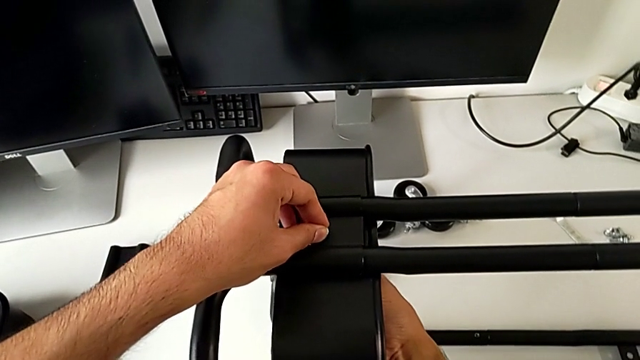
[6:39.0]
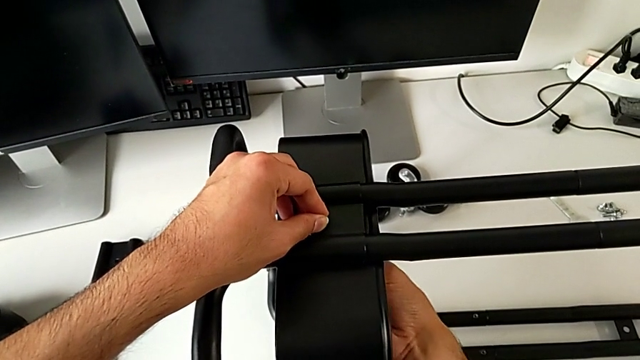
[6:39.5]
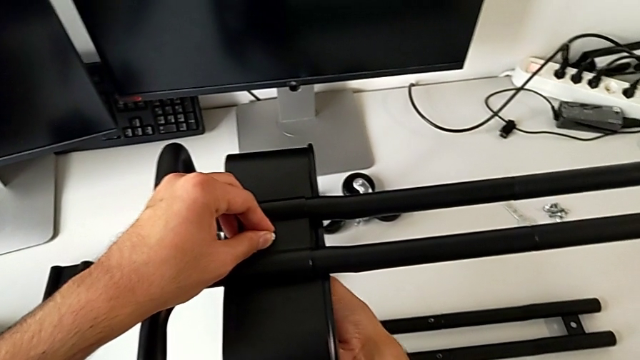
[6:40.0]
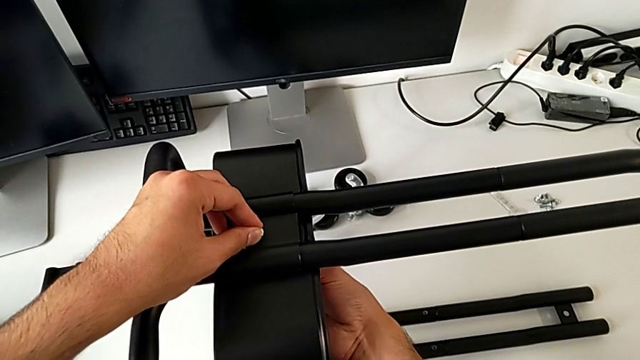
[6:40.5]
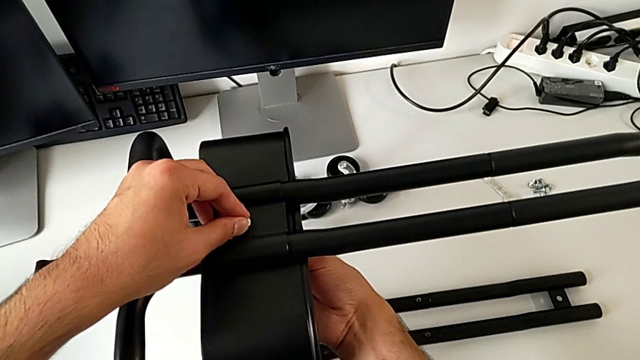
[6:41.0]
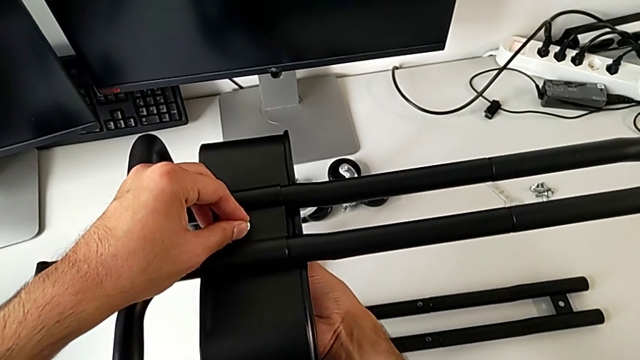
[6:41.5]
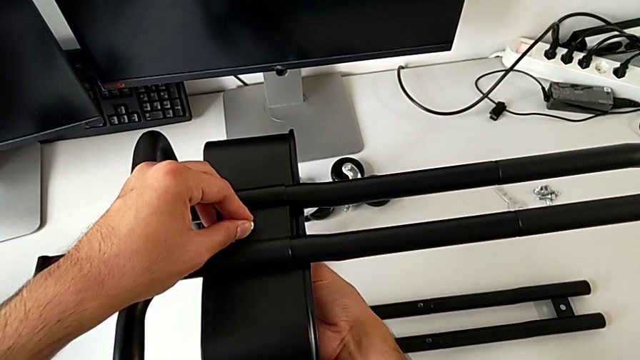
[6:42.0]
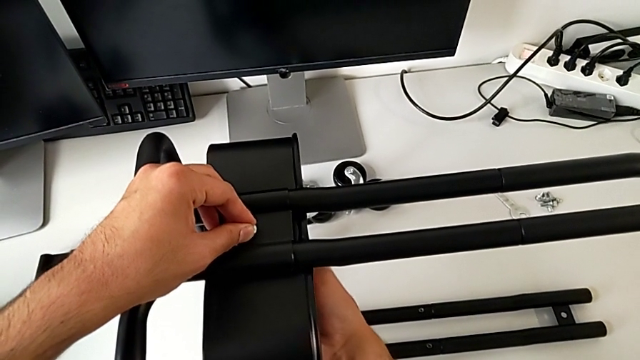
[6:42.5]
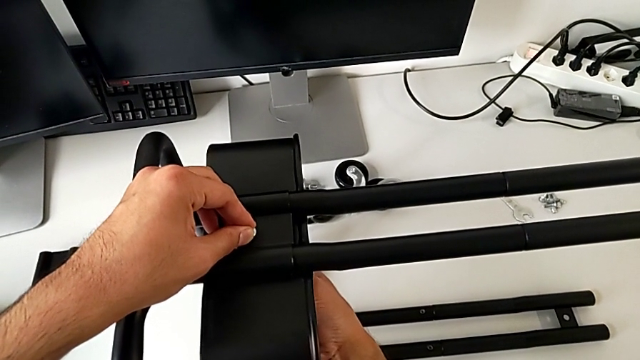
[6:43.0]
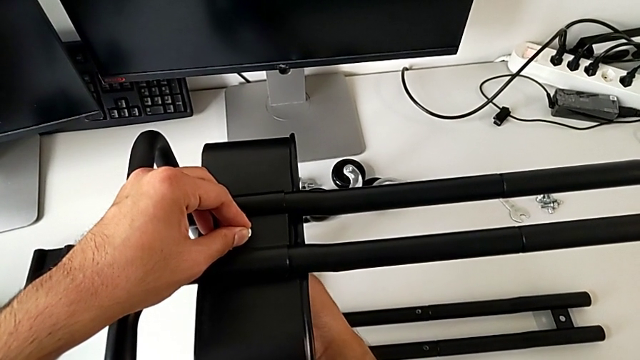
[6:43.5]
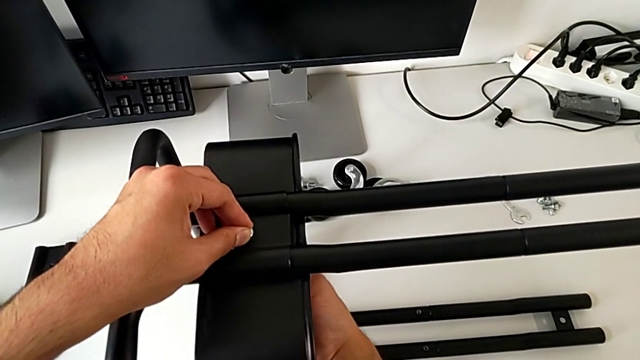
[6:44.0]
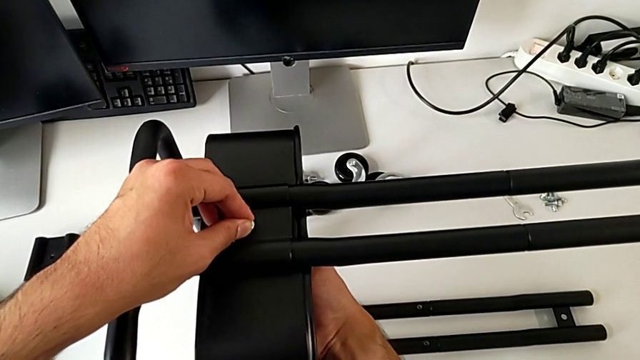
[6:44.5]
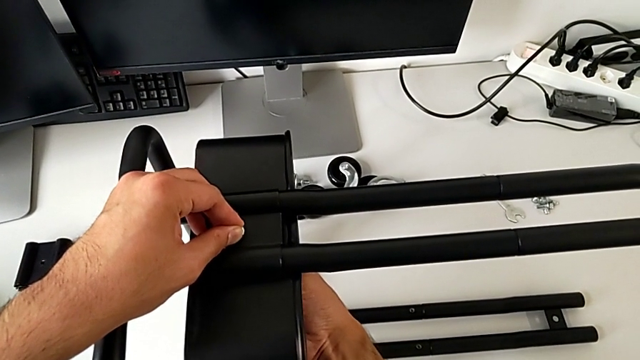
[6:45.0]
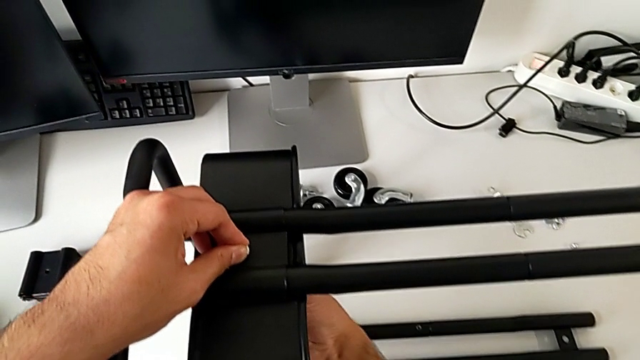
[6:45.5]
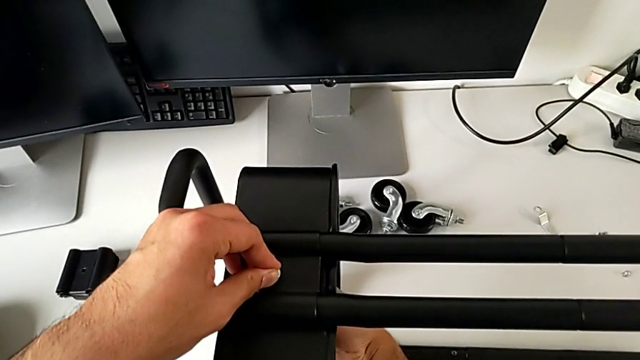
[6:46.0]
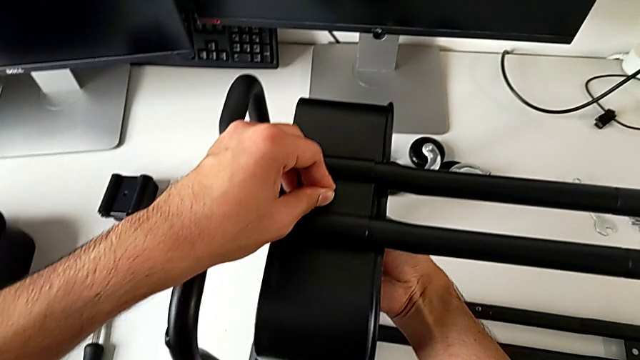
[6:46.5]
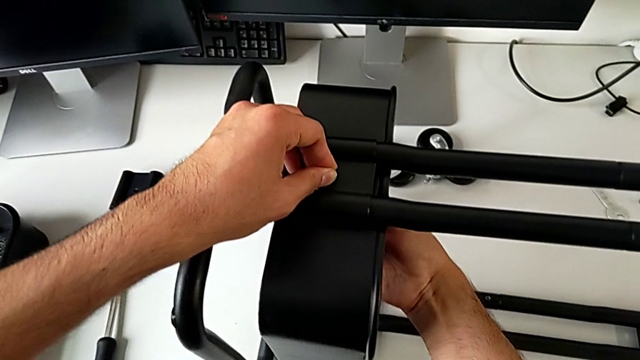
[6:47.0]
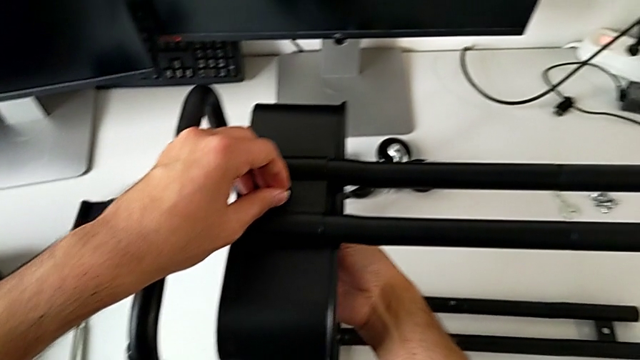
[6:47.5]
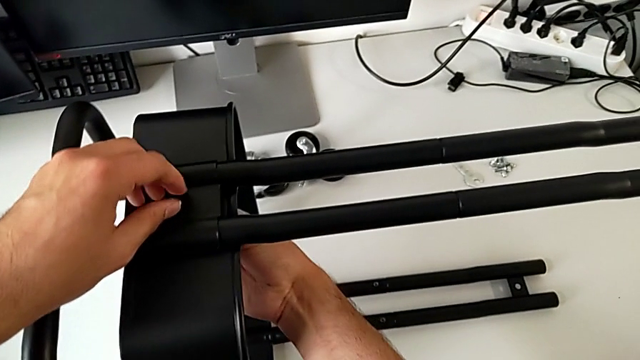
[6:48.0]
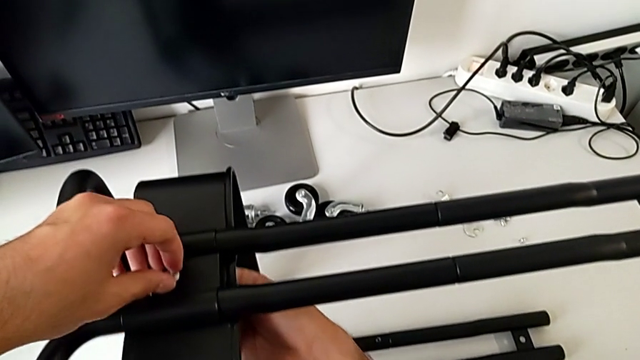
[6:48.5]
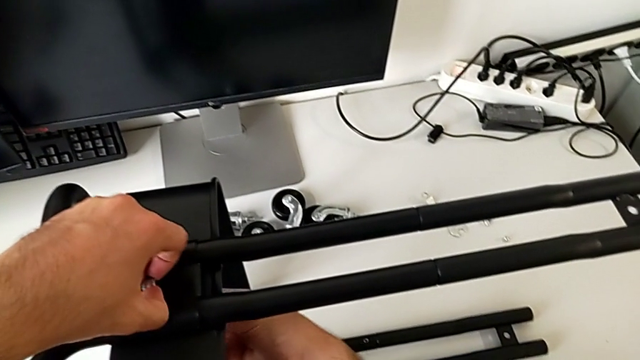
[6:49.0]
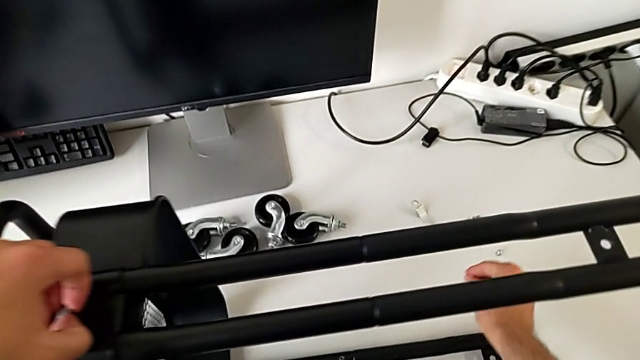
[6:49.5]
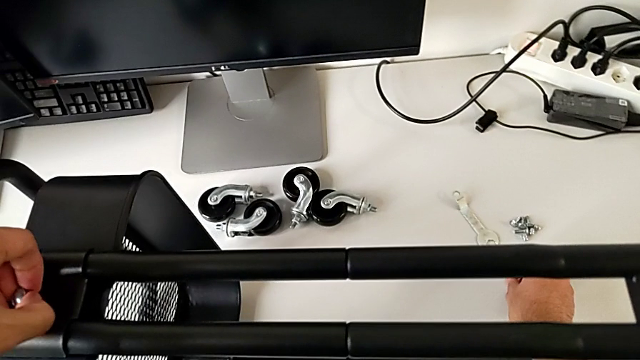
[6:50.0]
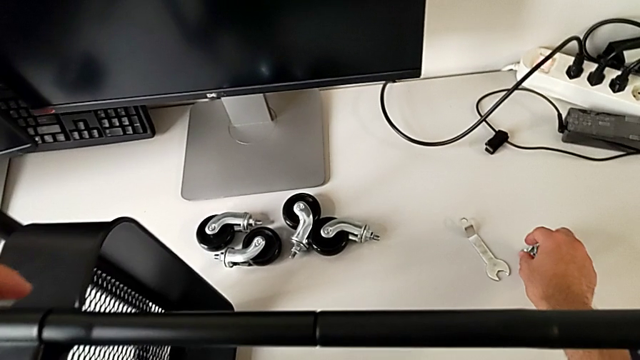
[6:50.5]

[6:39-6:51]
The camera wearer is assembling the bottom tray of the furniture. They screw the hexagon cap nut and place it.

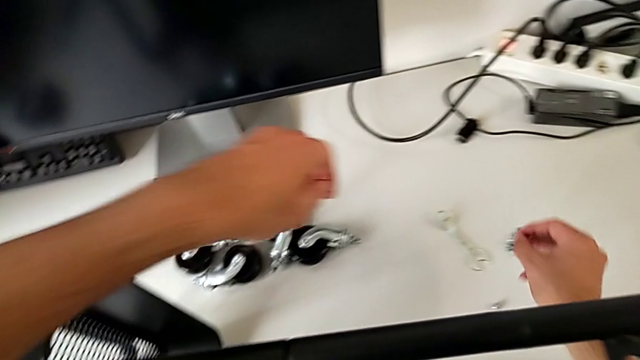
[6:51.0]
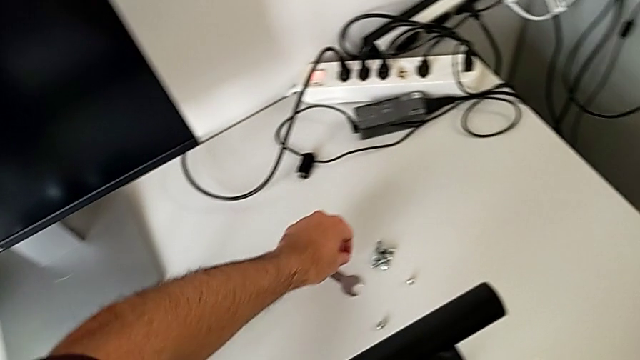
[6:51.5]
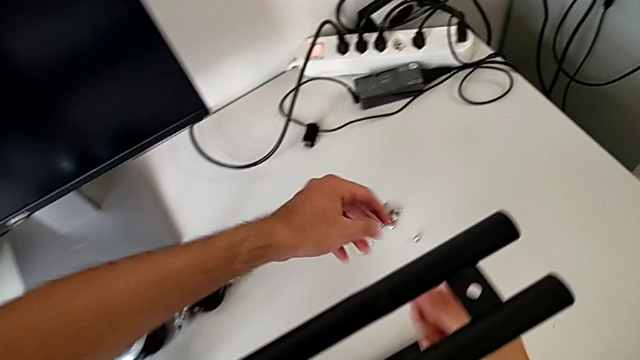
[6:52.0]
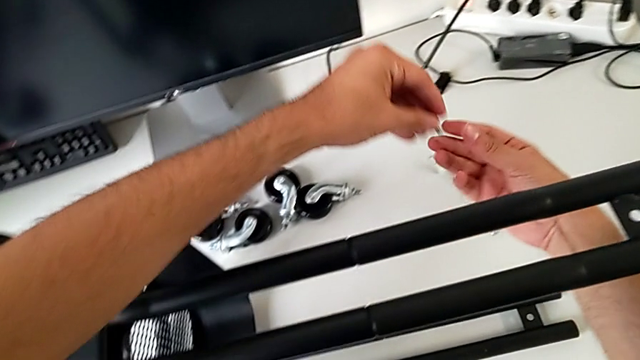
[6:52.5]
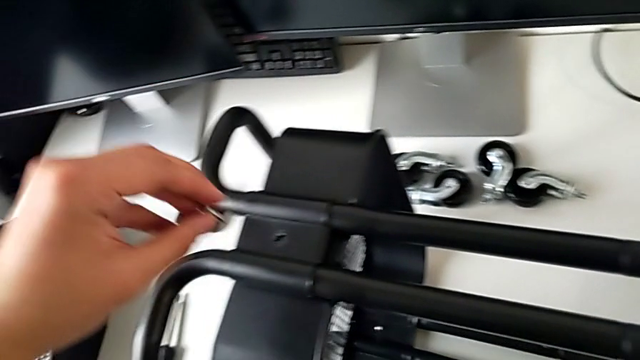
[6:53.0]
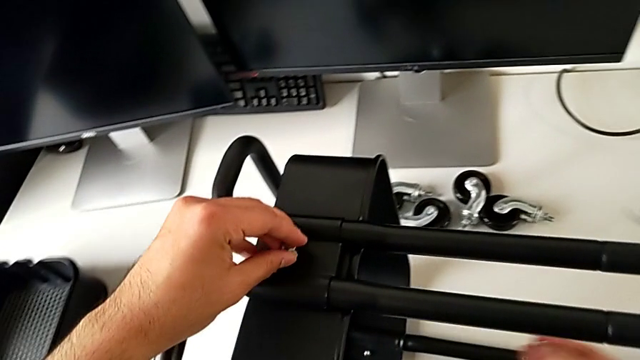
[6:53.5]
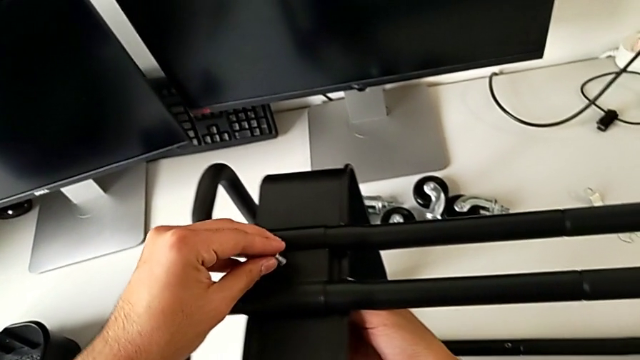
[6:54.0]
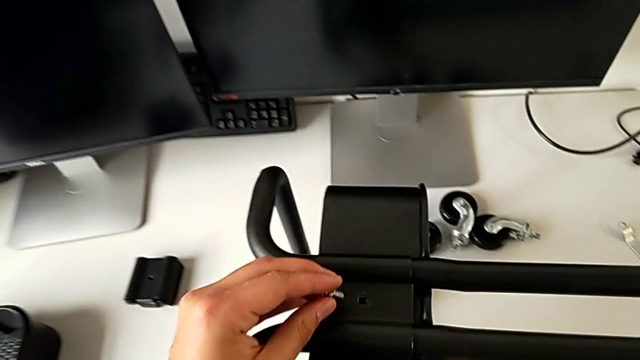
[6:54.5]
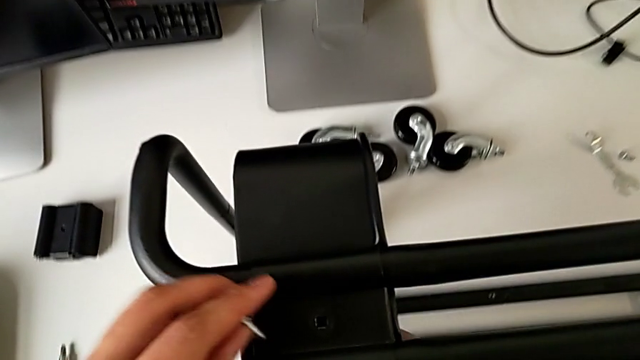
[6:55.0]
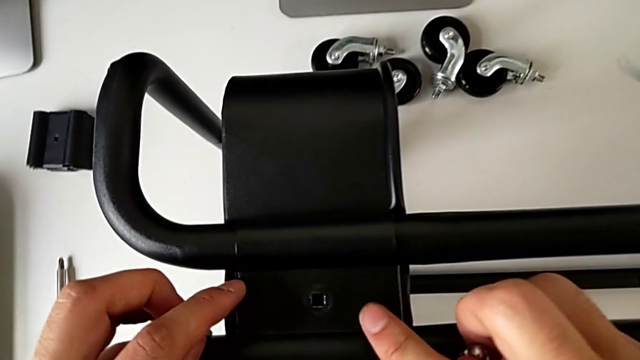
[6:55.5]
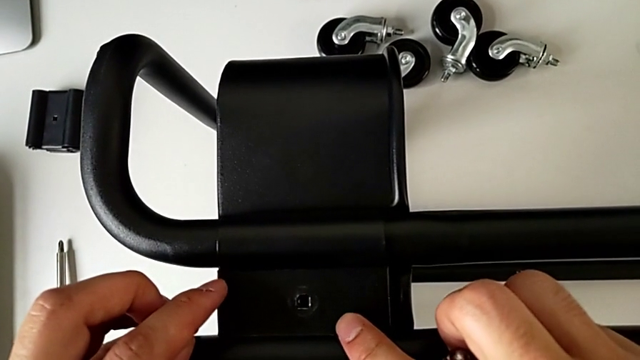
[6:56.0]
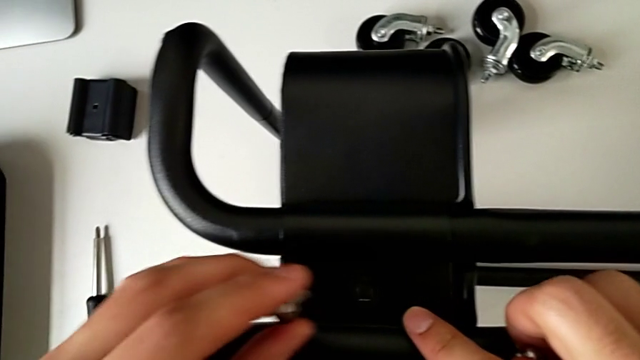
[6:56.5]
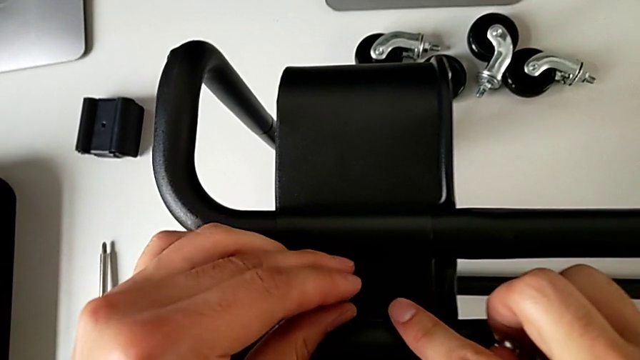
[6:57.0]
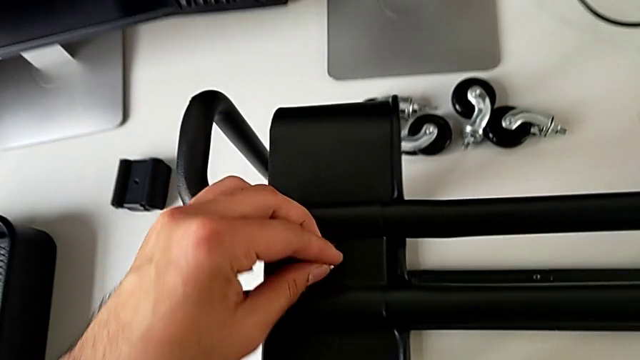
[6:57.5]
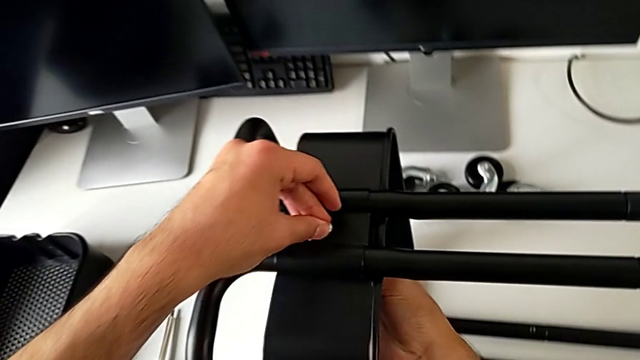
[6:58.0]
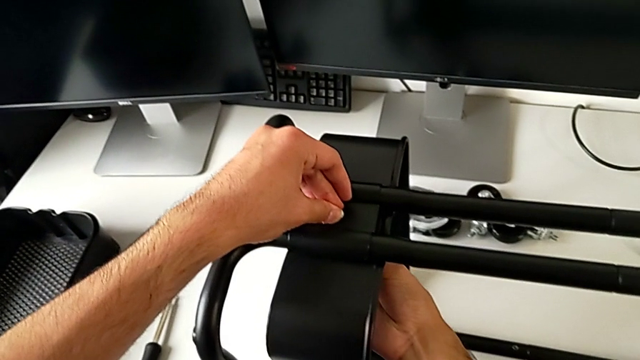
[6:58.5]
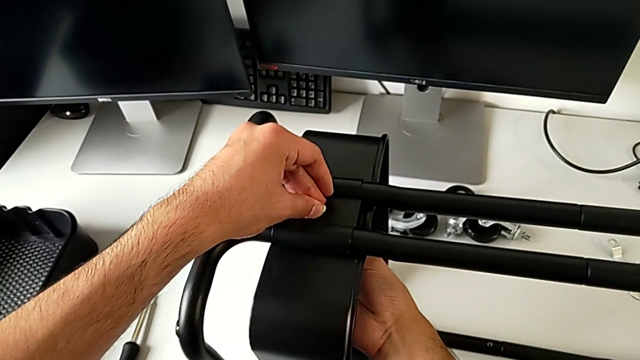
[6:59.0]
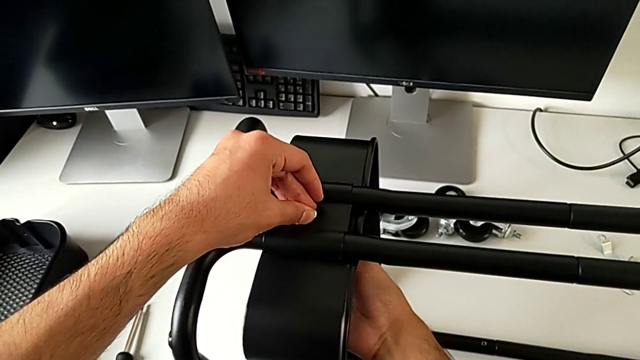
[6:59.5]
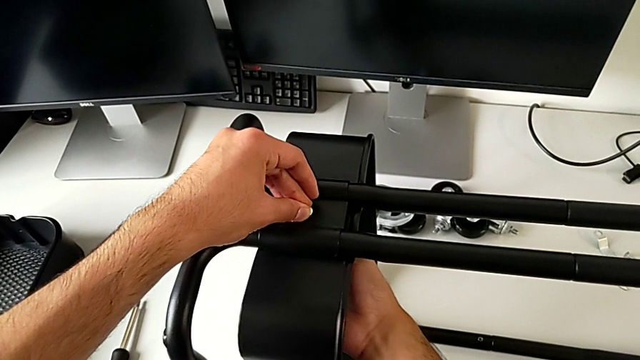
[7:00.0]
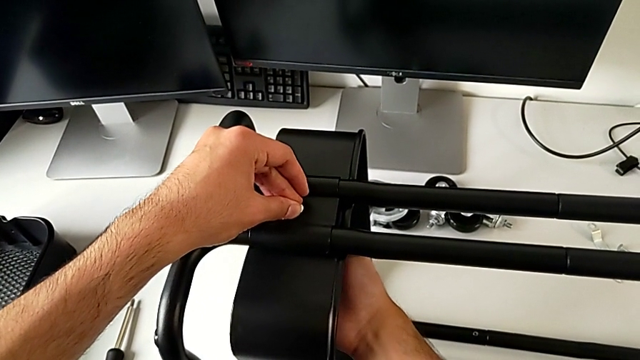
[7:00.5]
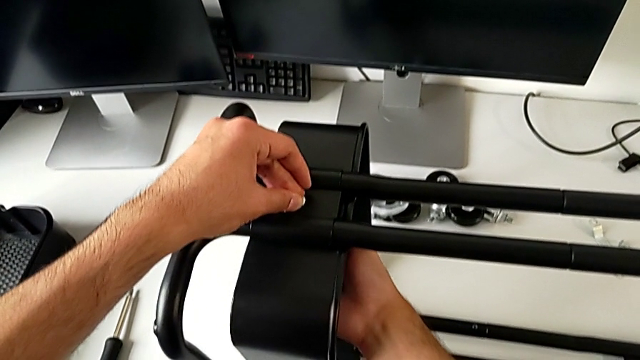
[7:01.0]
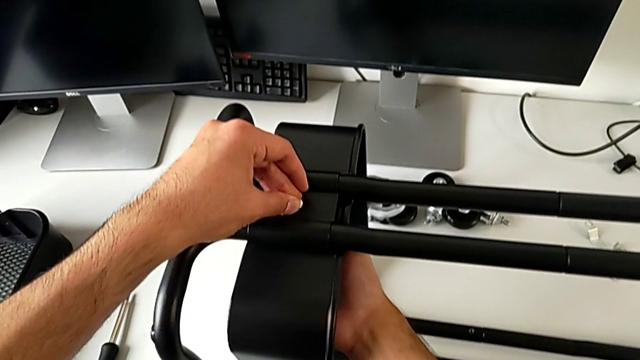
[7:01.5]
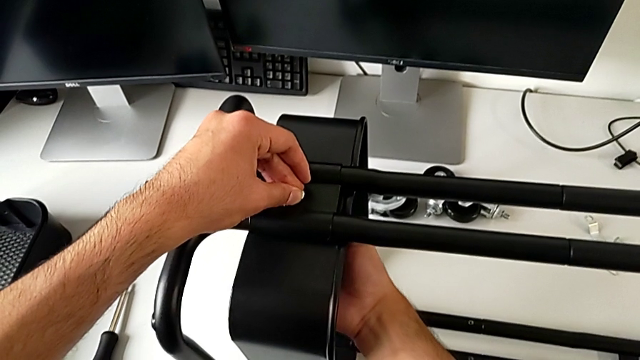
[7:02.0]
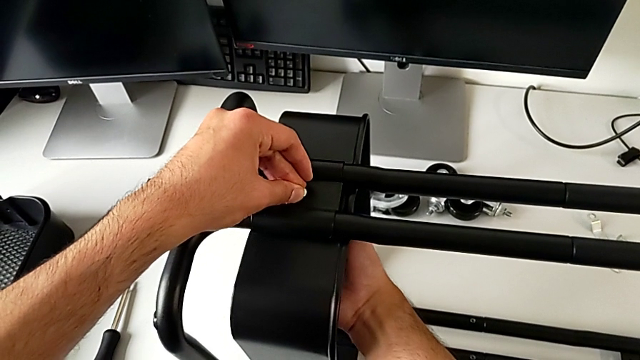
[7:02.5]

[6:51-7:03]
The camera wearer is assembling the bottom tray of the furniture. They grab the bolt, approach it, align the bracket, insert the bolt and begin to screw the bolt.
